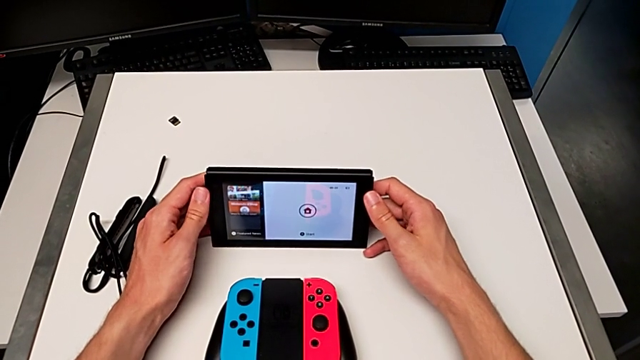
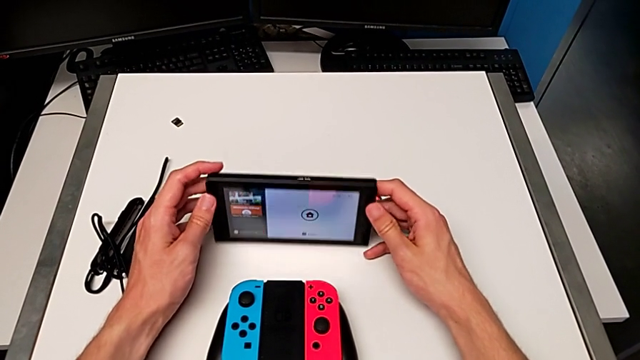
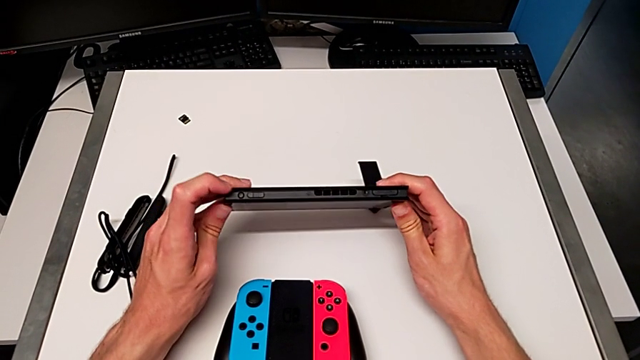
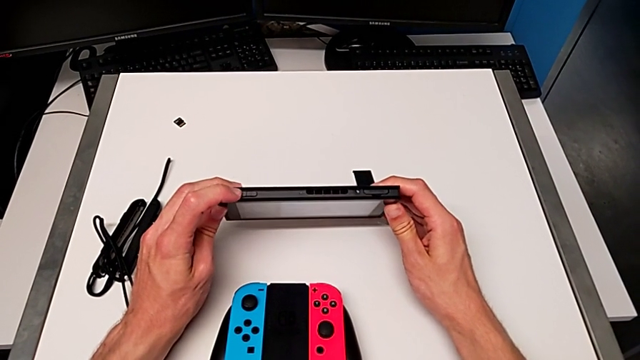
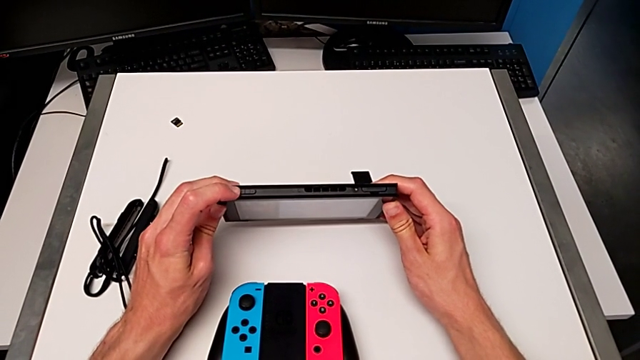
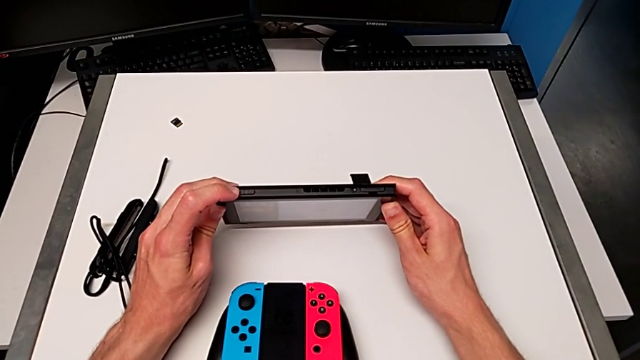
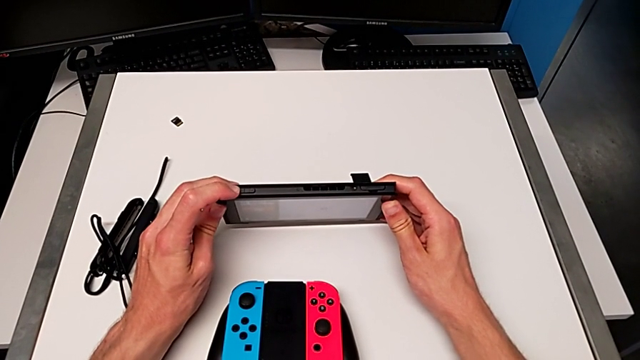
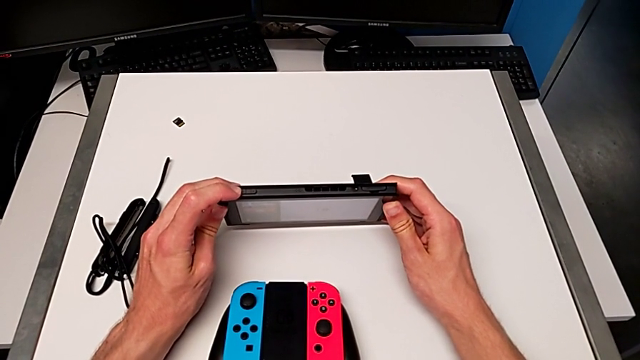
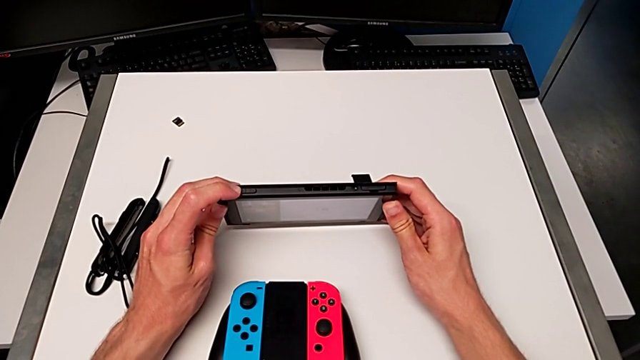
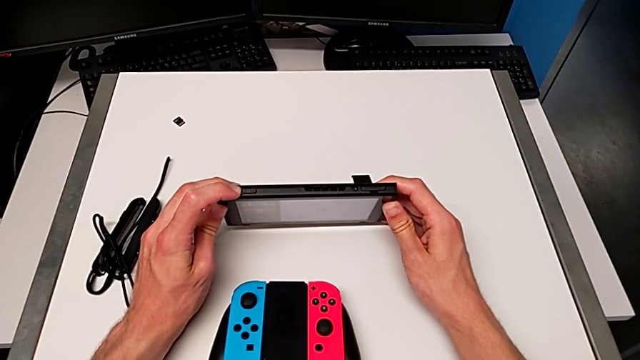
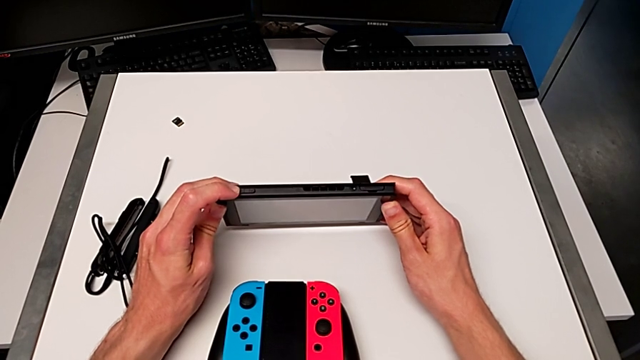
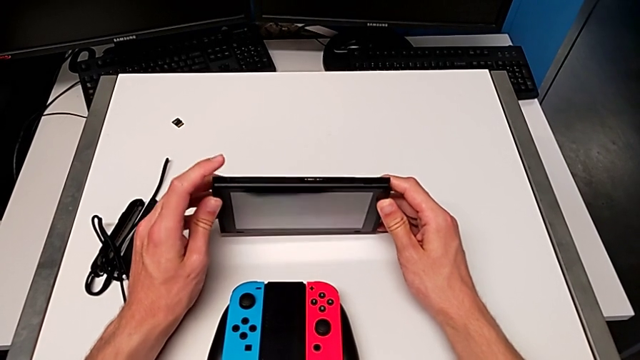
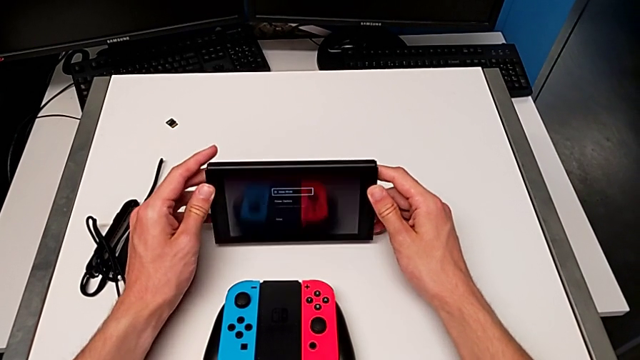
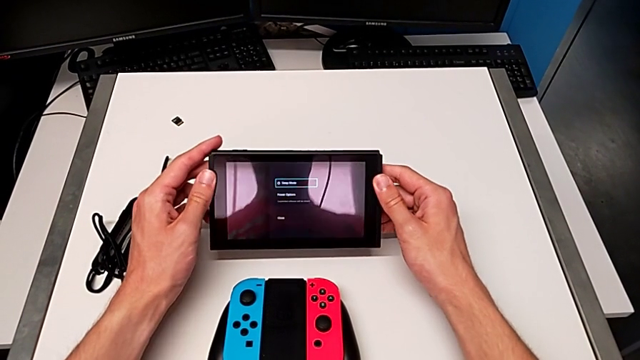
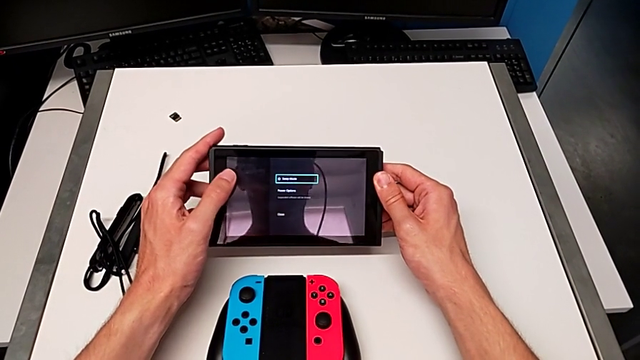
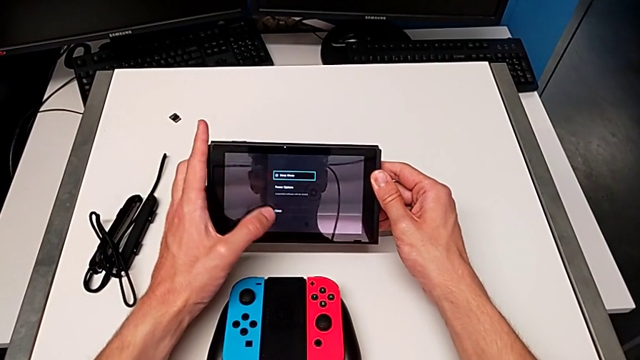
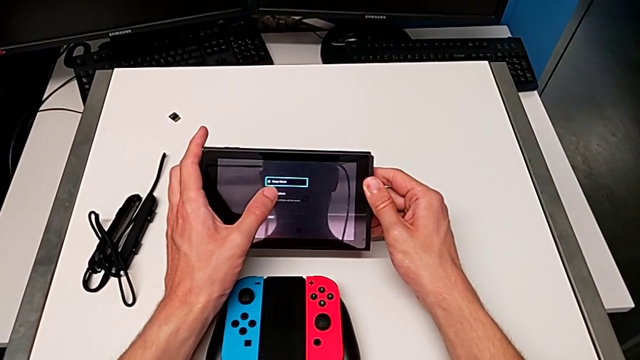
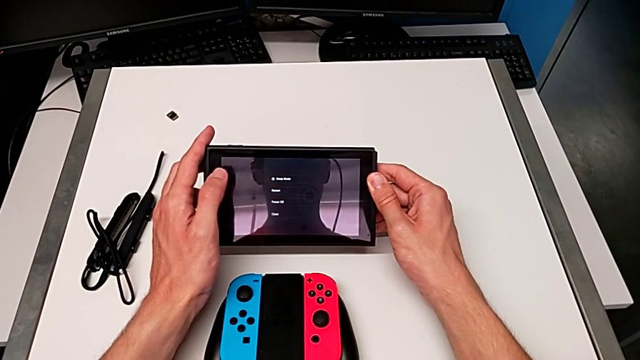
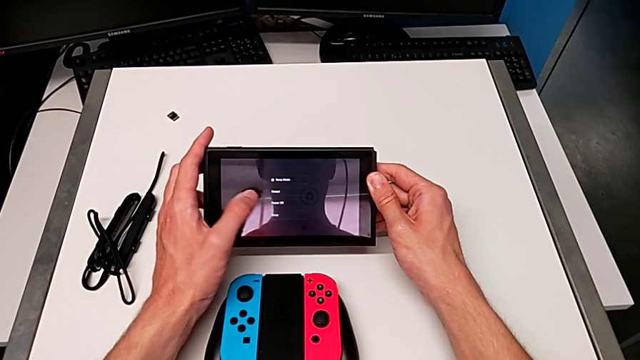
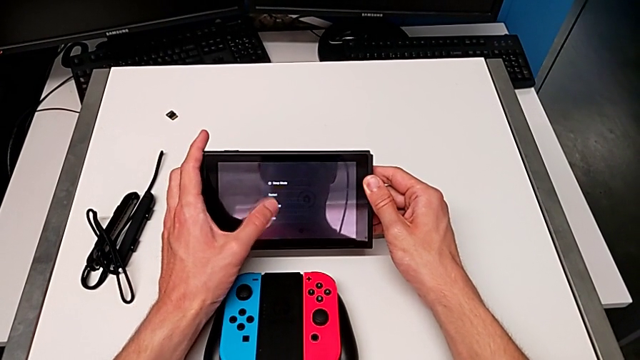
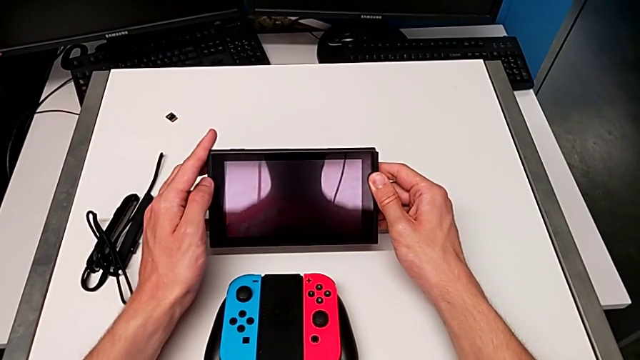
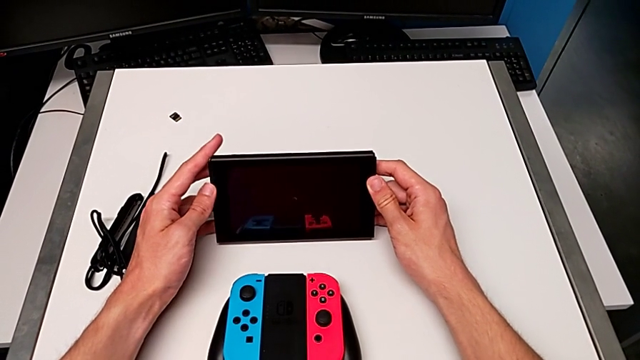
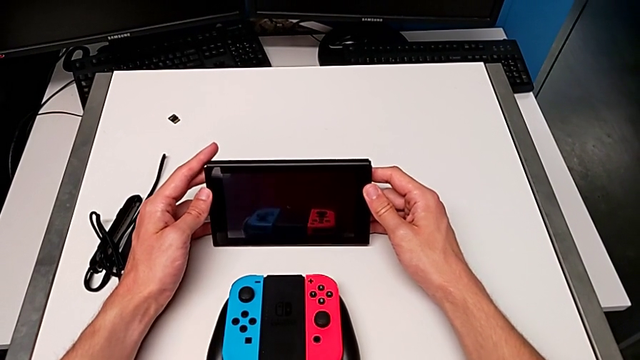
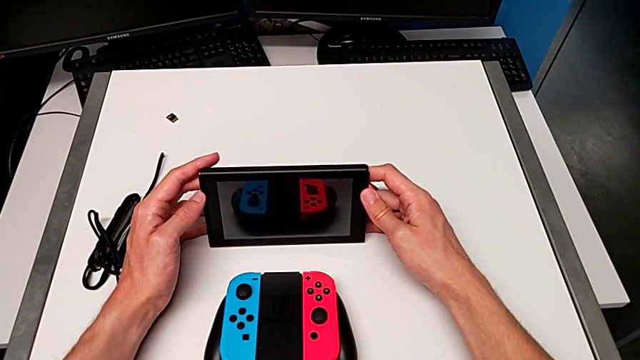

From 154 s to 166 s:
The camera wearer turns off the Nintendo Switch. They turn off the Nintendo Switch, touch it and stand it.

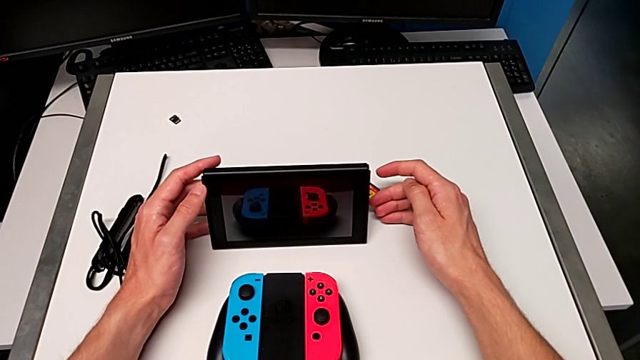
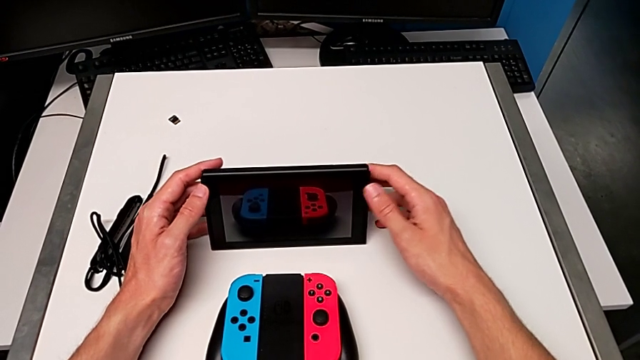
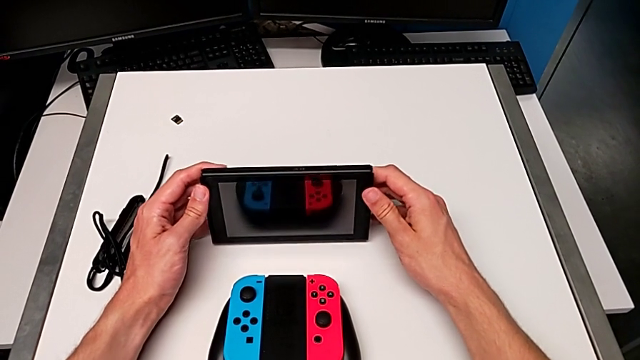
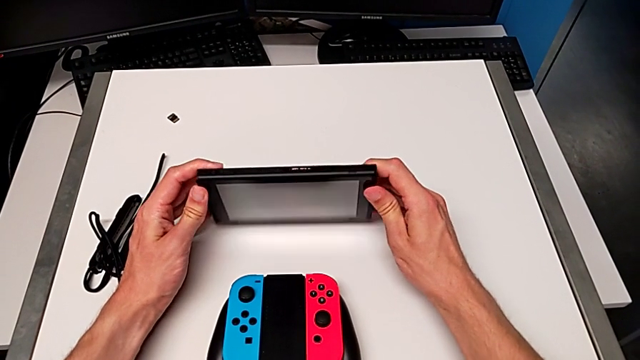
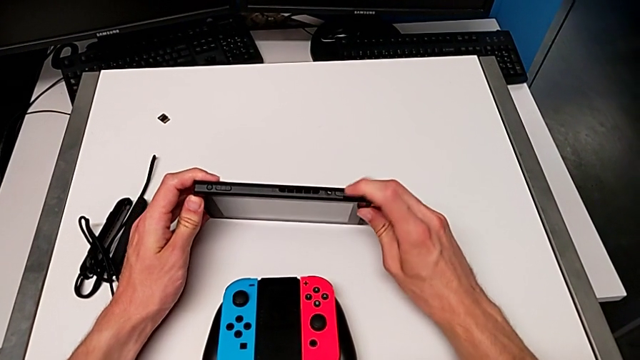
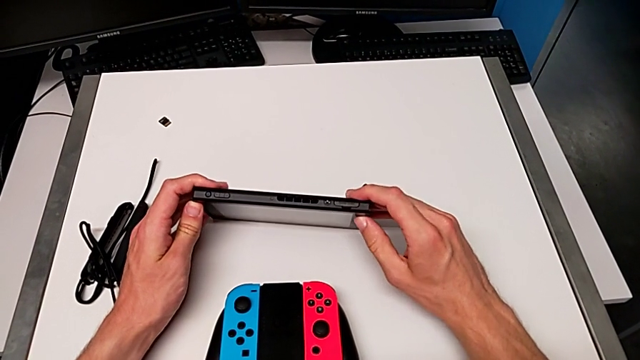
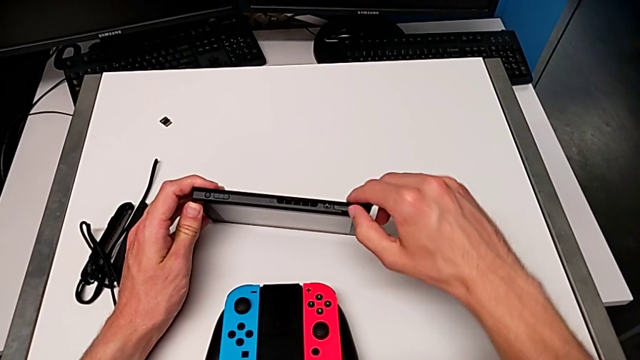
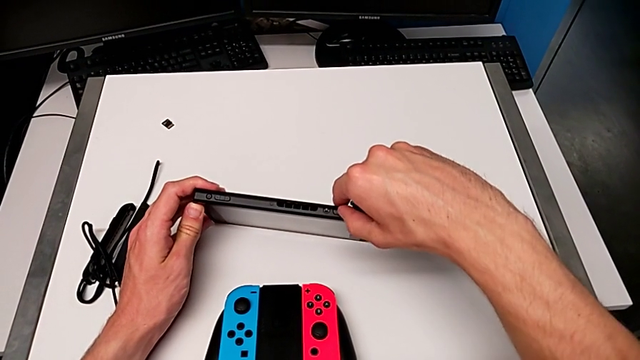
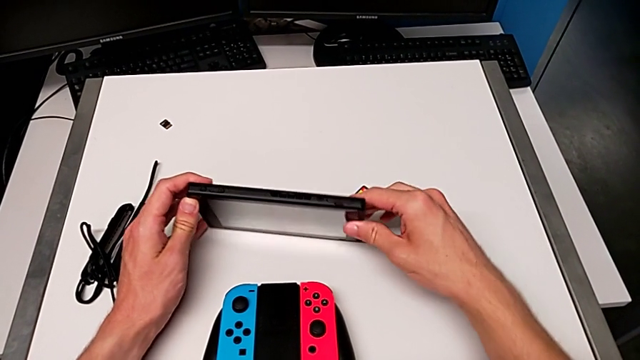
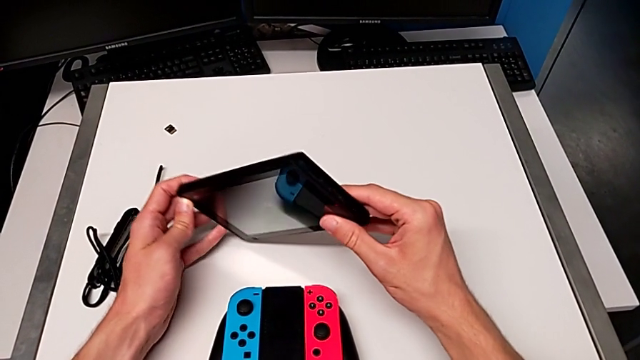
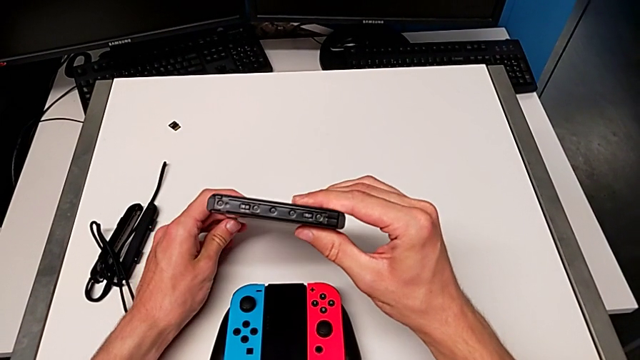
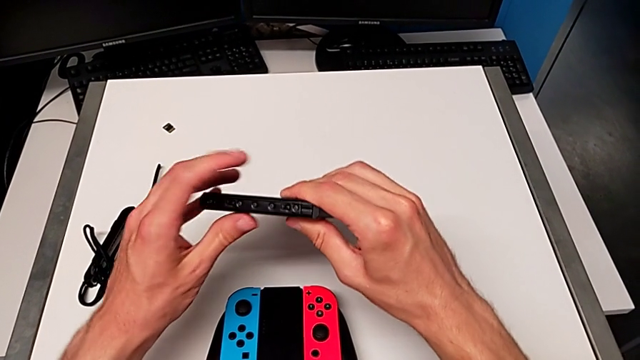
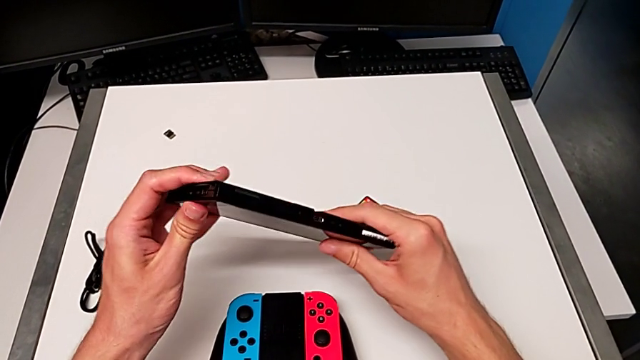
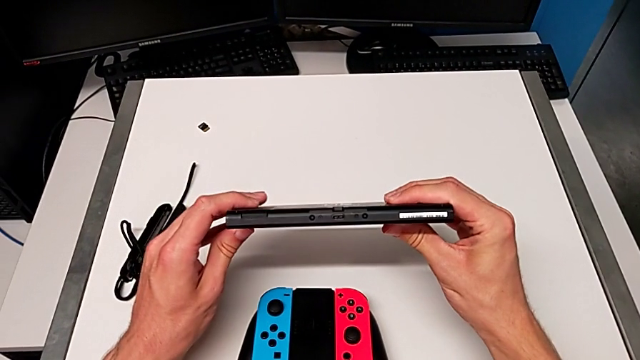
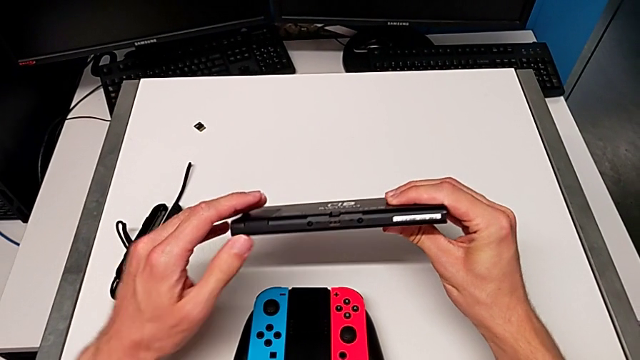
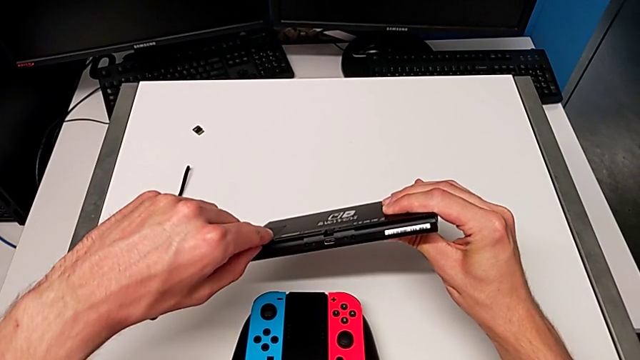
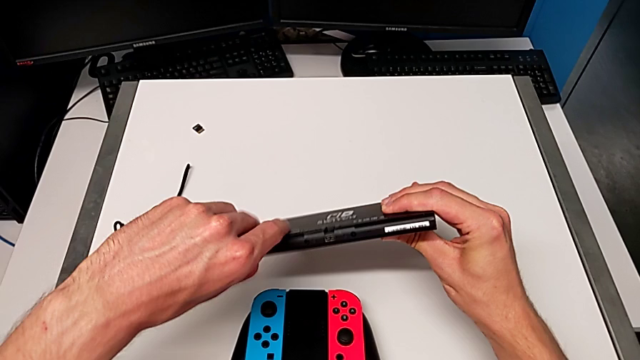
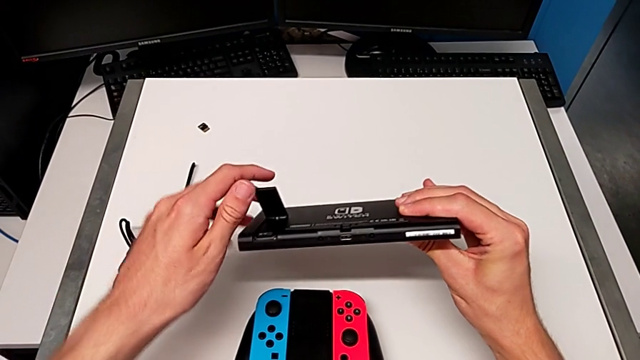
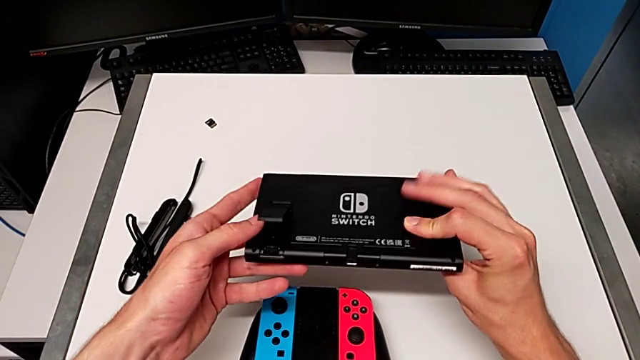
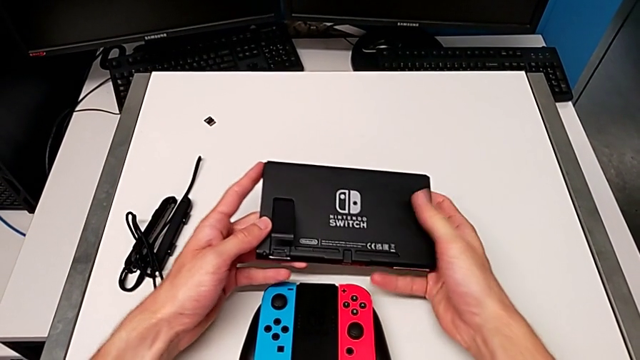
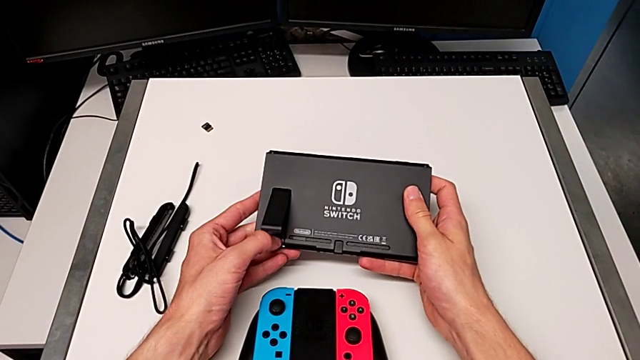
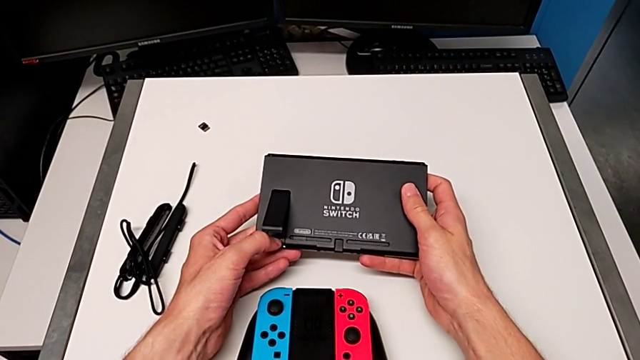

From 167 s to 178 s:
The camera wearer is exchanging the microSD card. They inspect the Nintendo Switch, open the kickstand and begin to withdraw the SD card.
